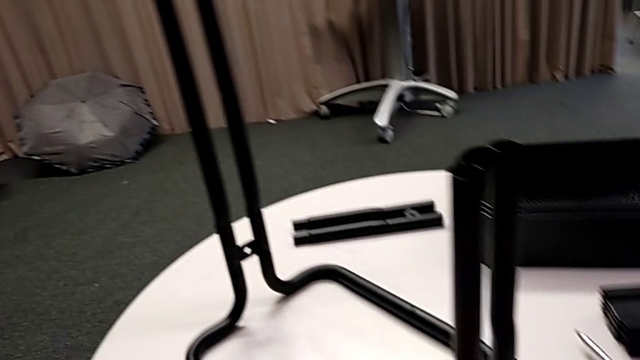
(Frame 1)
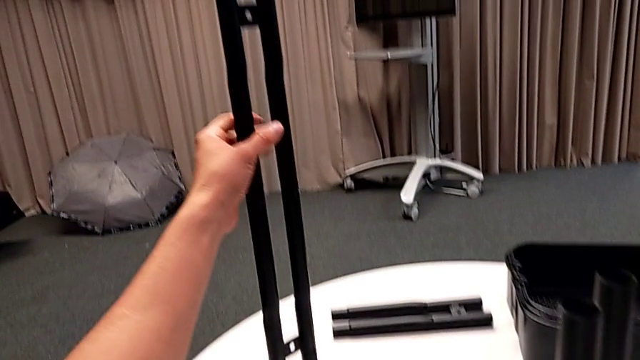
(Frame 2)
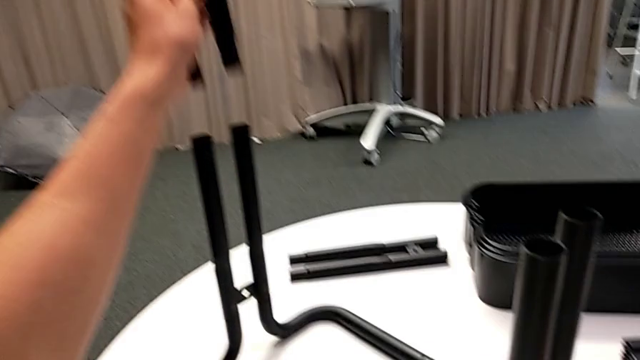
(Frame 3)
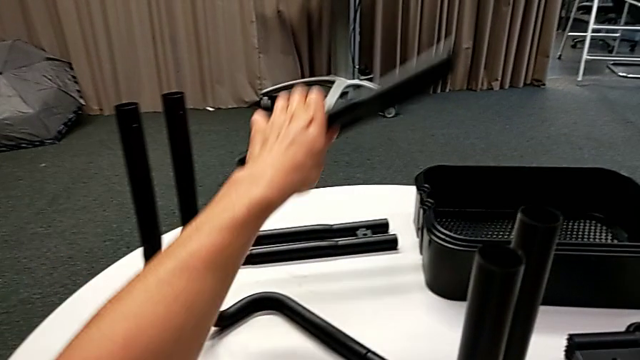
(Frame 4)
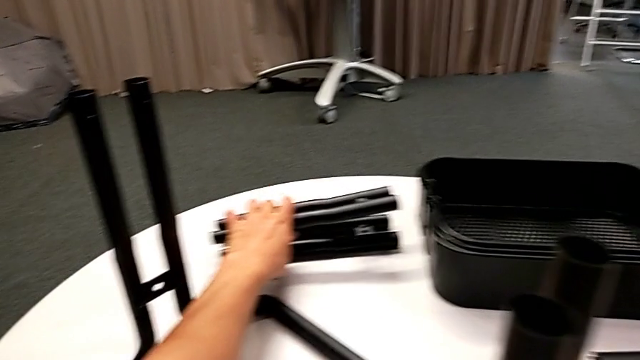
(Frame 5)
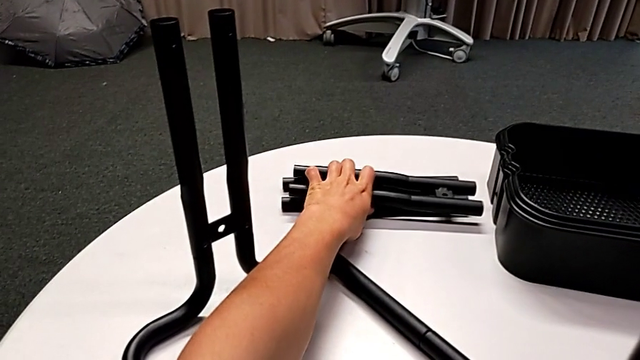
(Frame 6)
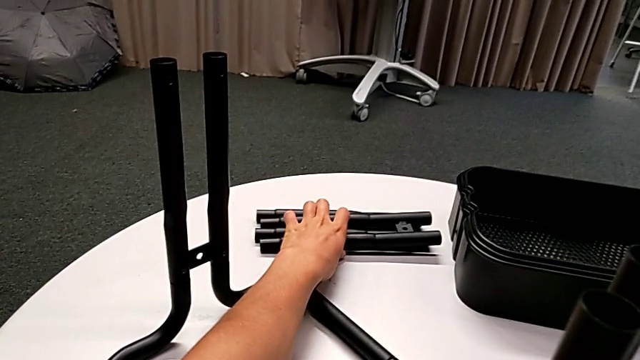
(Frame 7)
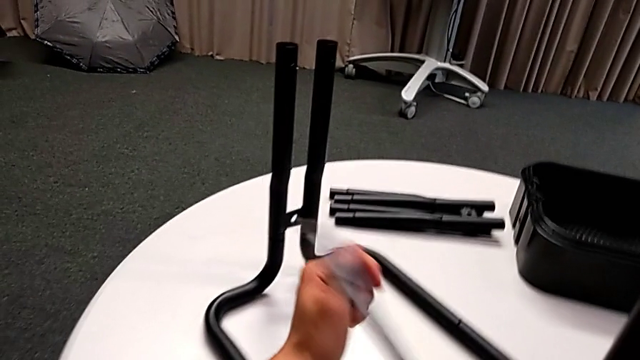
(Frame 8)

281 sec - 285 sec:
The camera wearer is unscrewing the screws from the side bars. They disassemble the leg and place it.

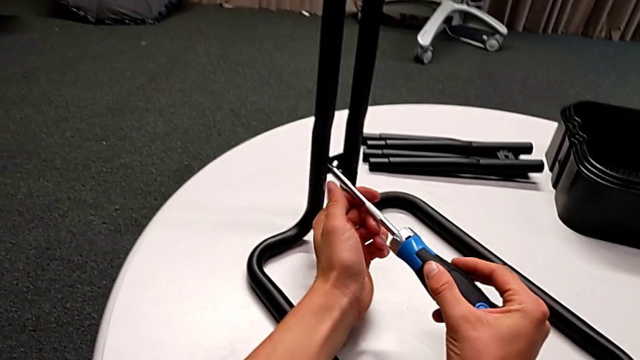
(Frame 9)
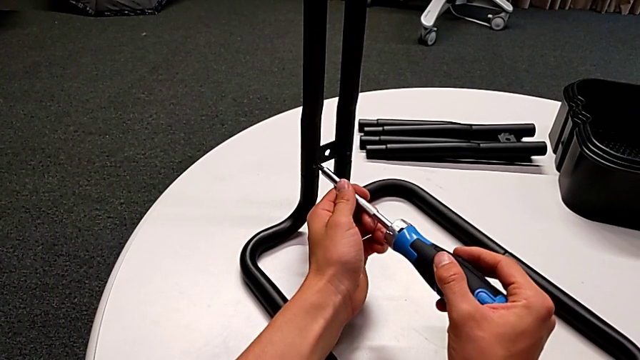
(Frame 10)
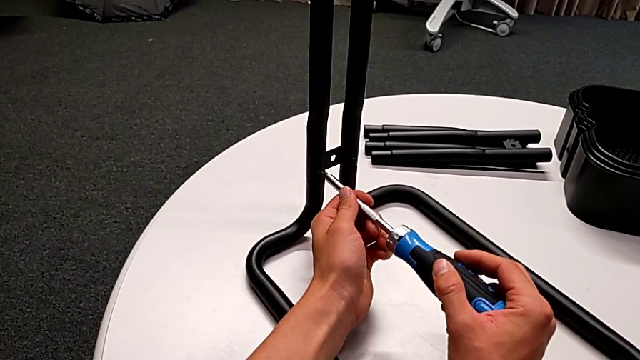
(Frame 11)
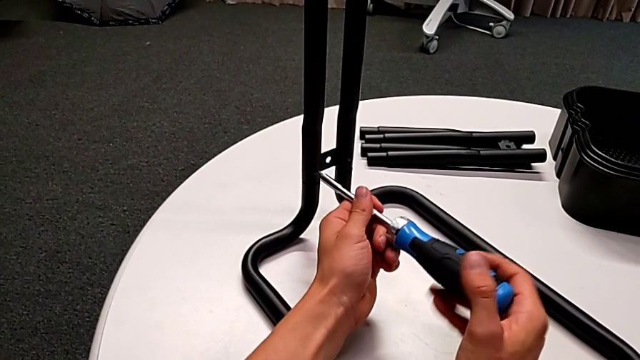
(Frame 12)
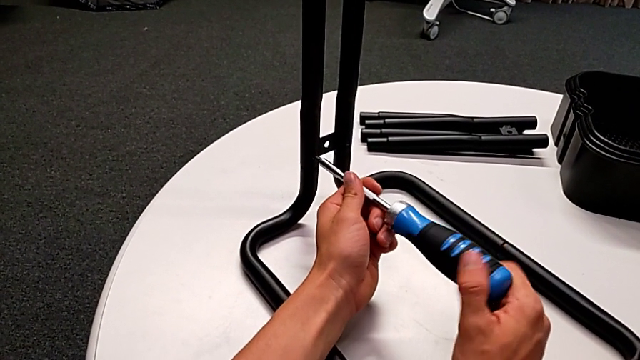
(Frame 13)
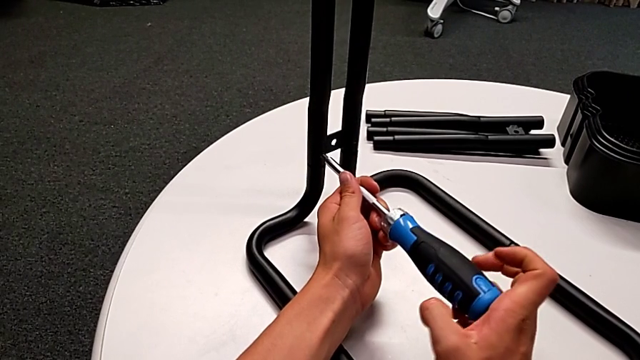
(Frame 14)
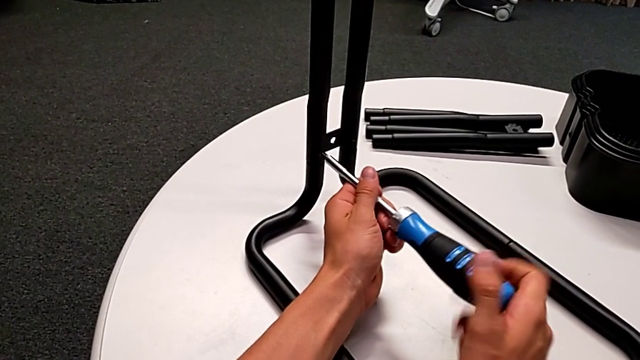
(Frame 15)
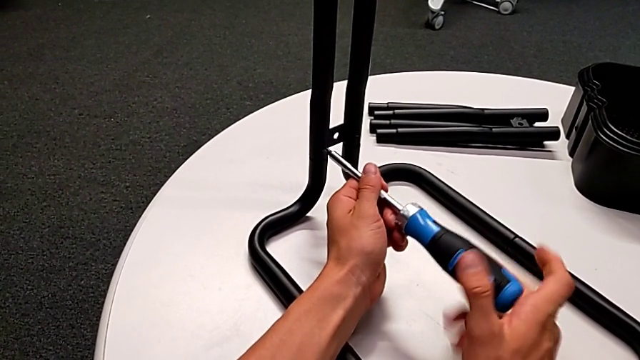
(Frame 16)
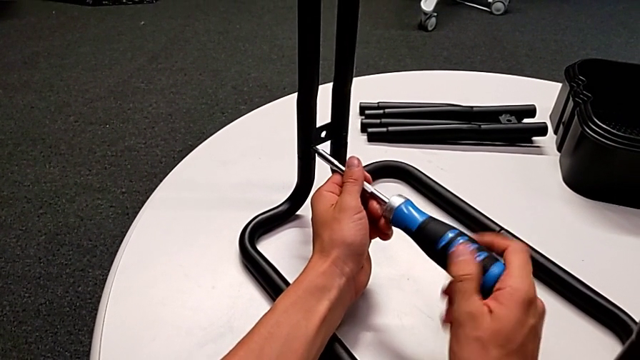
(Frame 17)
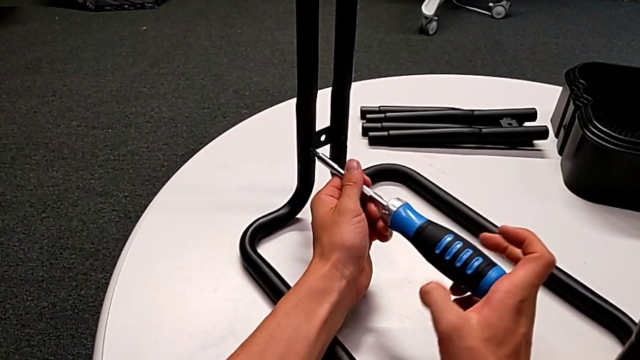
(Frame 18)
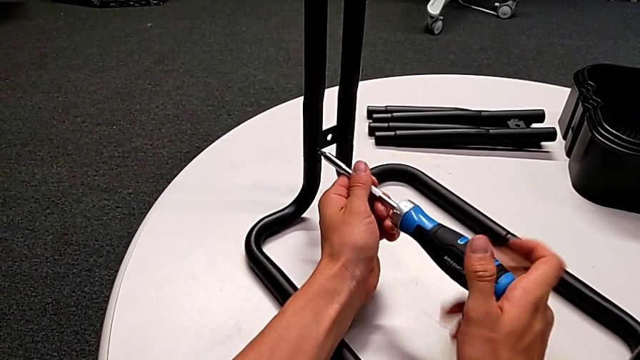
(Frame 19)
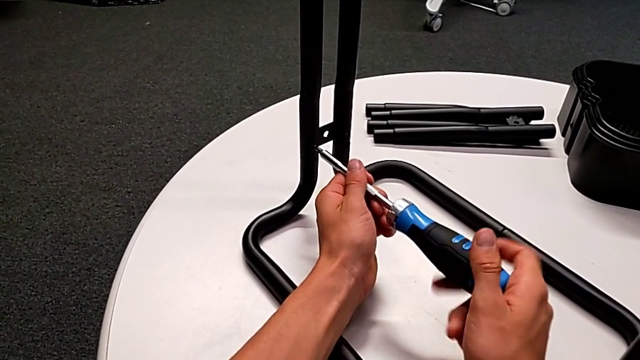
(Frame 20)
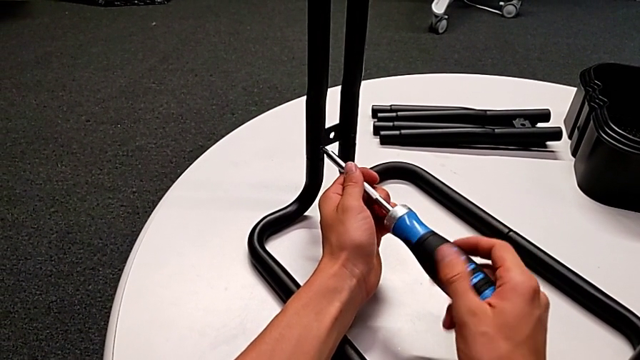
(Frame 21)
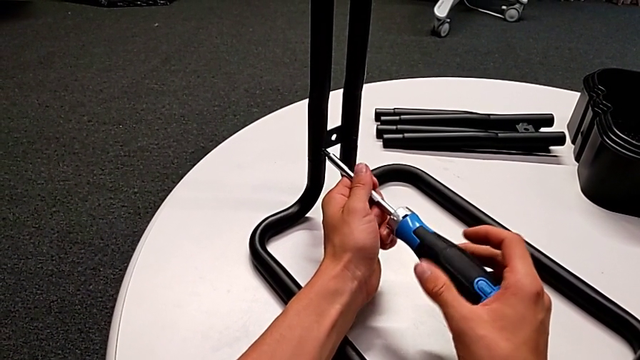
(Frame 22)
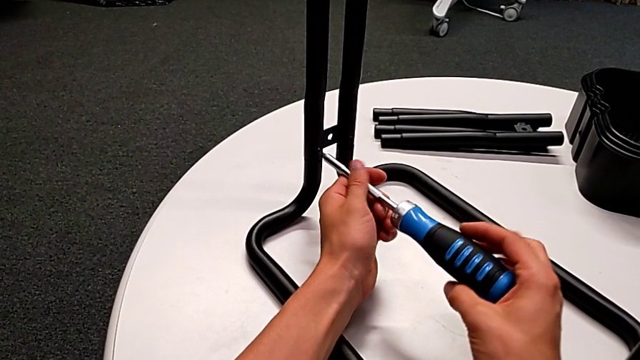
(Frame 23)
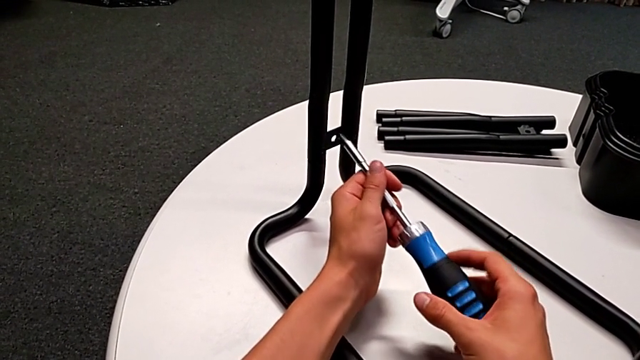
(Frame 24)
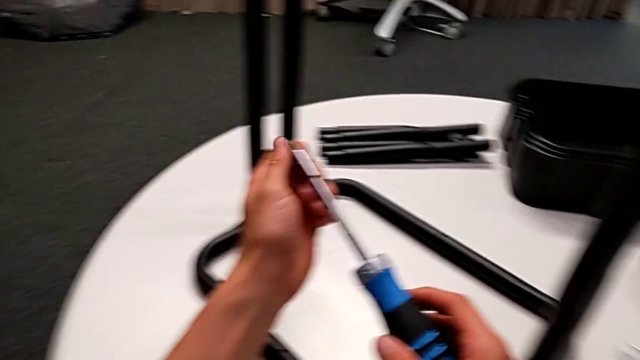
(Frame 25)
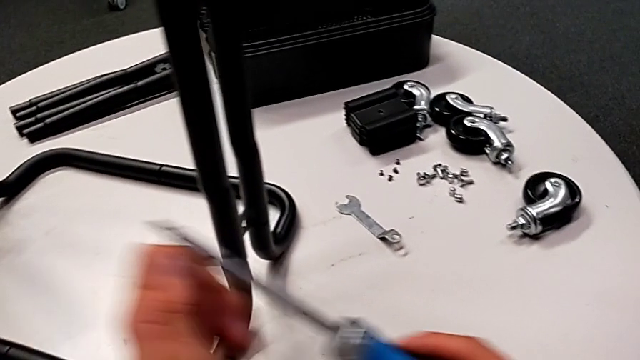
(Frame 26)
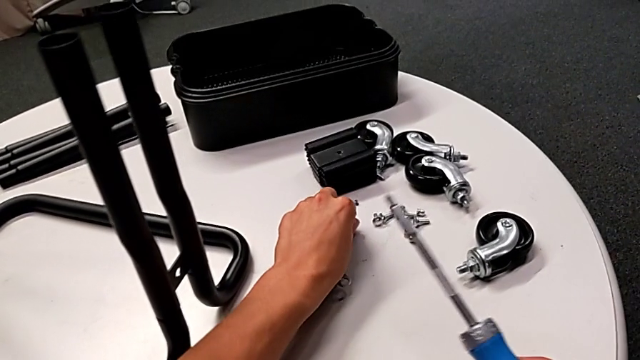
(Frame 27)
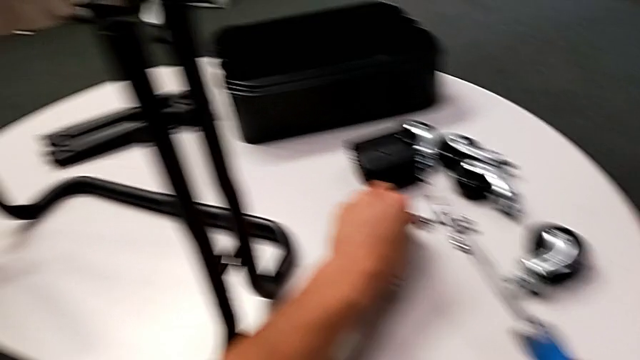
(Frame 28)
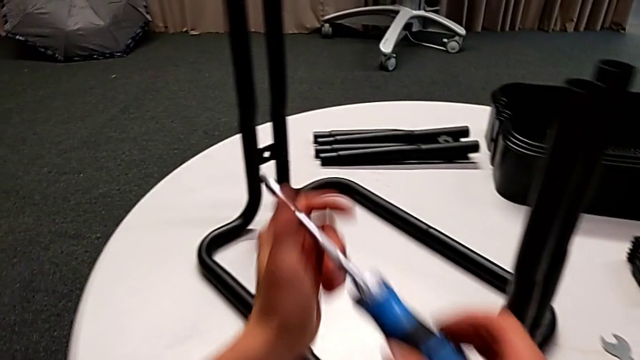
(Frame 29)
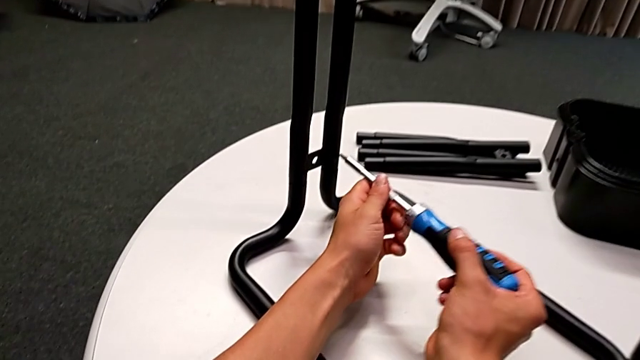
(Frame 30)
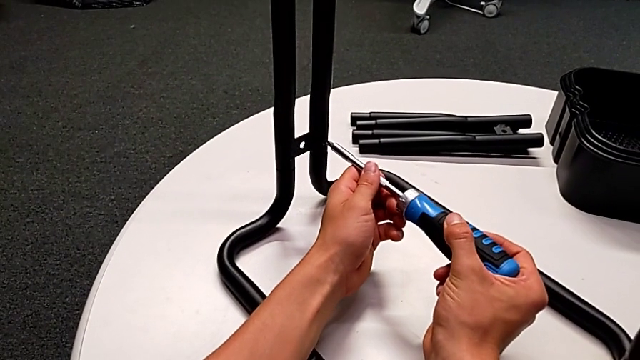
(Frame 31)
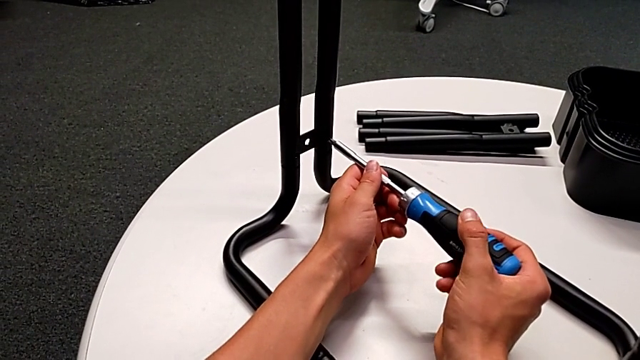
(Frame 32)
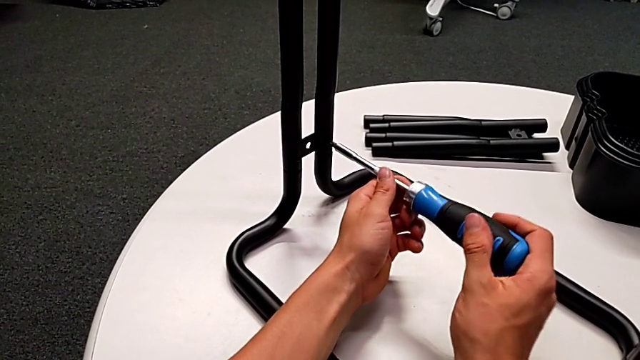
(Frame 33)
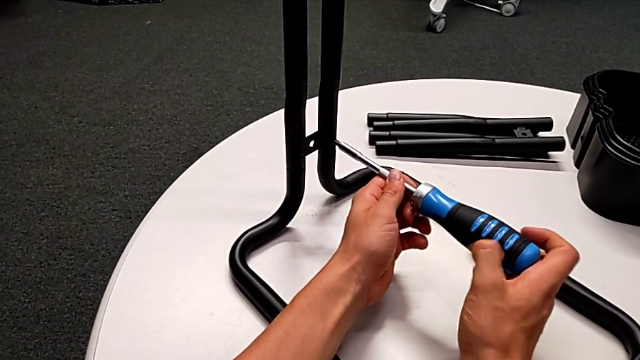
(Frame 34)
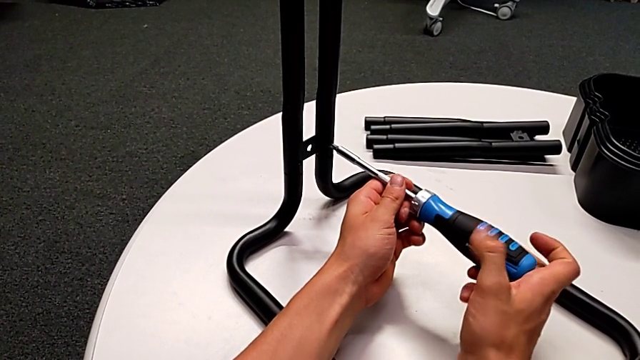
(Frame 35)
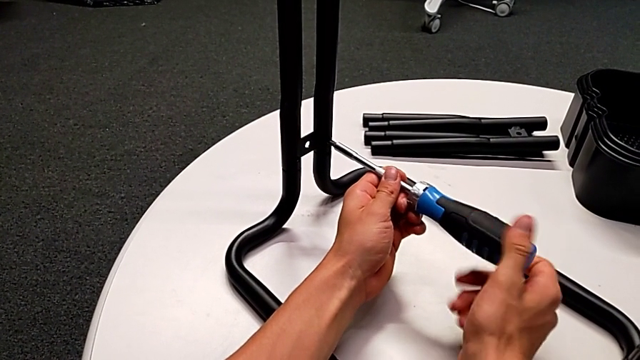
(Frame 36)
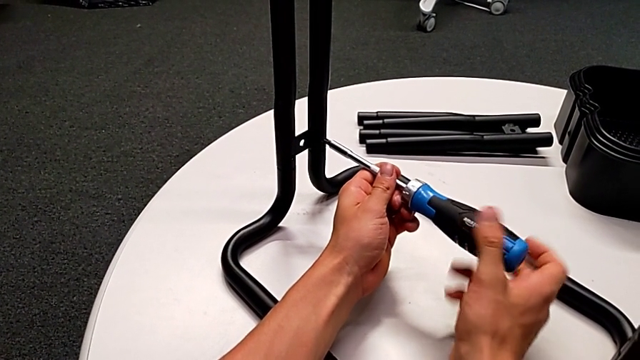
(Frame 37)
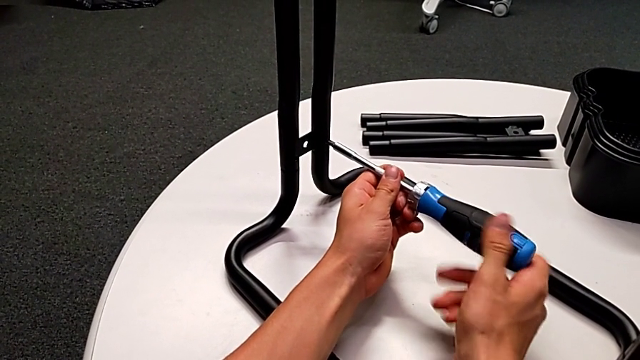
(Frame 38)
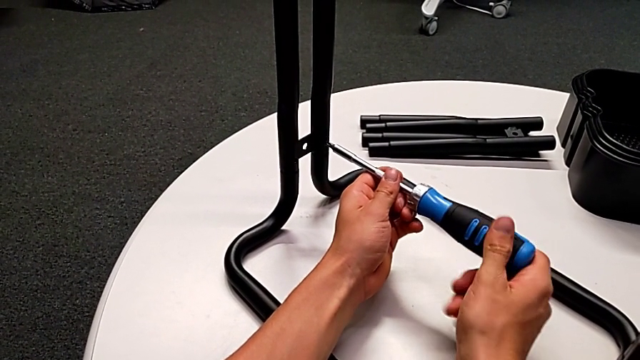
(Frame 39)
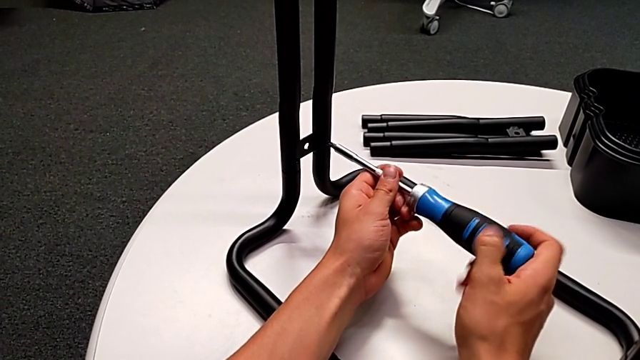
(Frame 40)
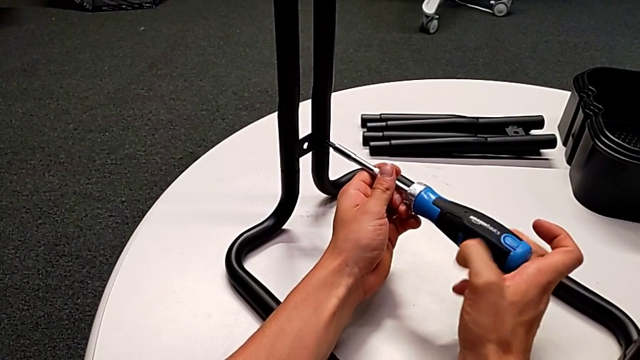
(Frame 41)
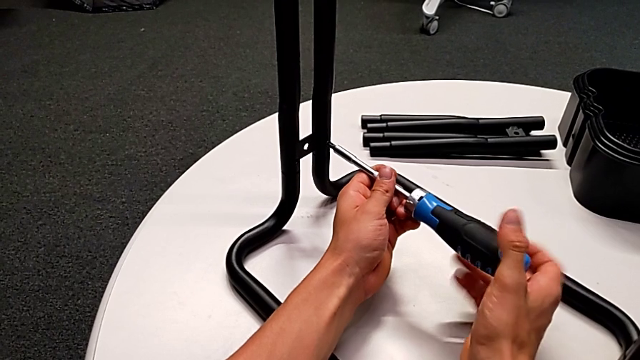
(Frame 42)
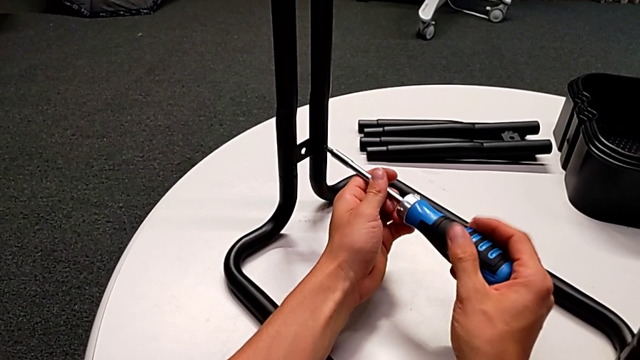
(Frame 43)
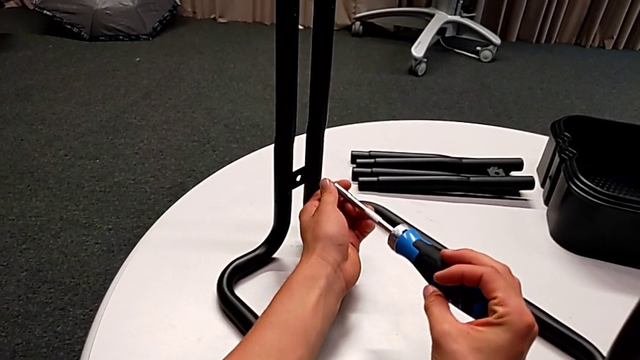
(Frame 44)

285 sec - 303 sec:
The camera wearer is unscrewing the lower screws of the side bars. They insert the screwdriver, unscrew the screw, disassemble the screw with the right hand, withdraw the screwdriver with the right hand, grab the screw, place it, insert the screwdriver, unscrew the screw, disassemble the screw with the right hand and withdraw the screwdriver with the right hand.
